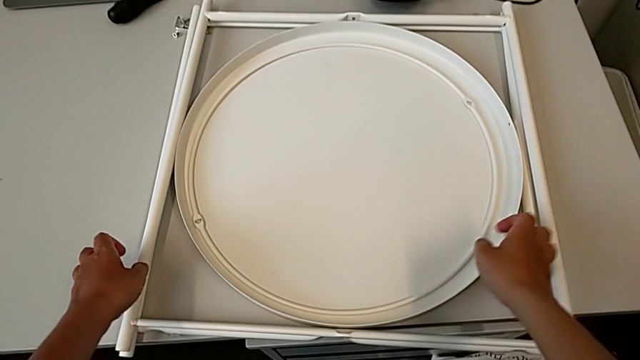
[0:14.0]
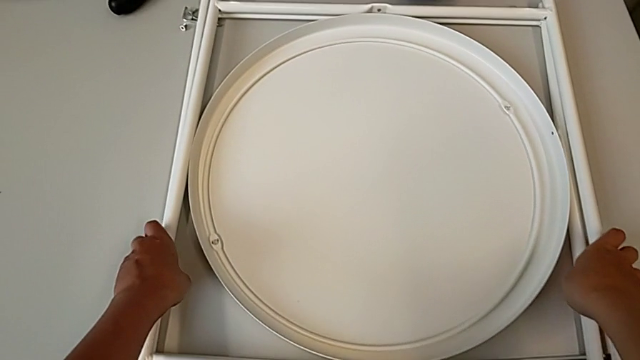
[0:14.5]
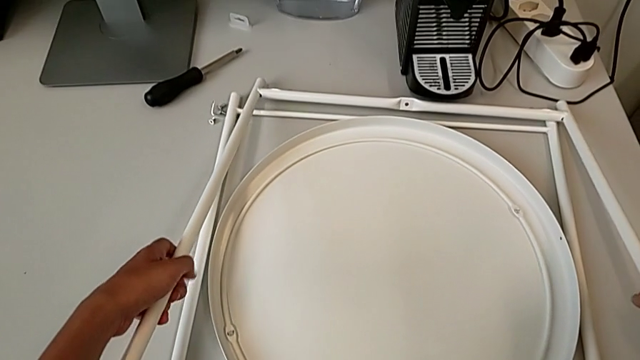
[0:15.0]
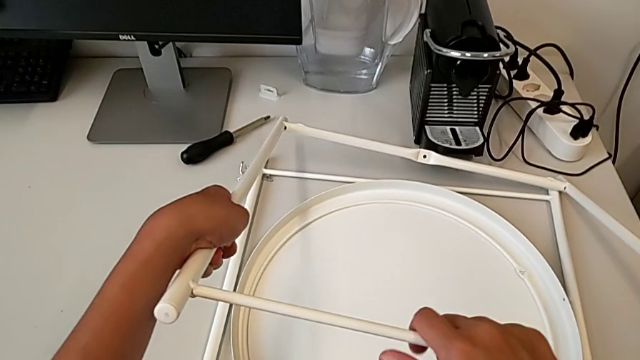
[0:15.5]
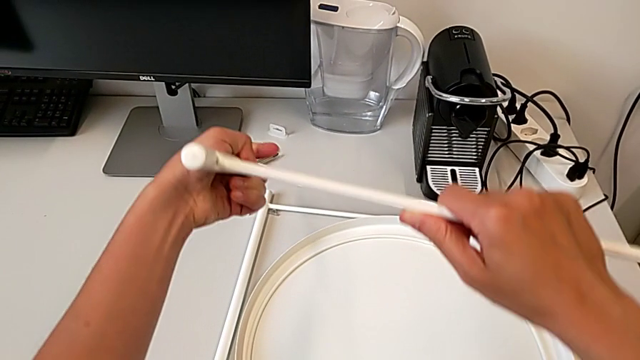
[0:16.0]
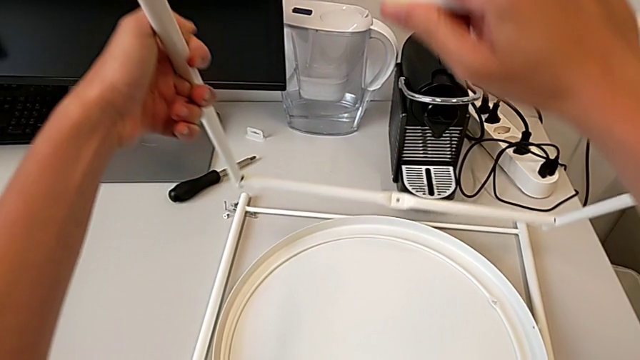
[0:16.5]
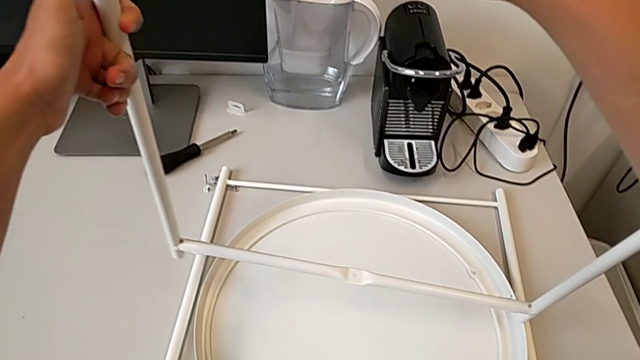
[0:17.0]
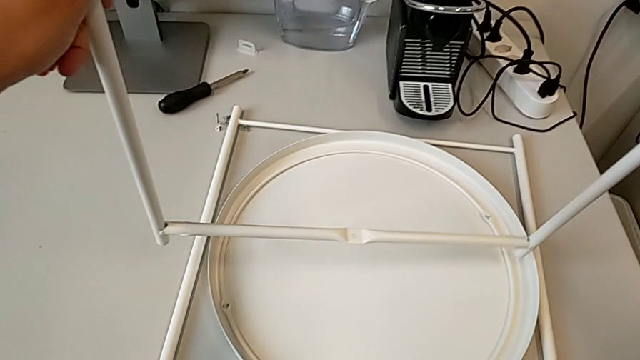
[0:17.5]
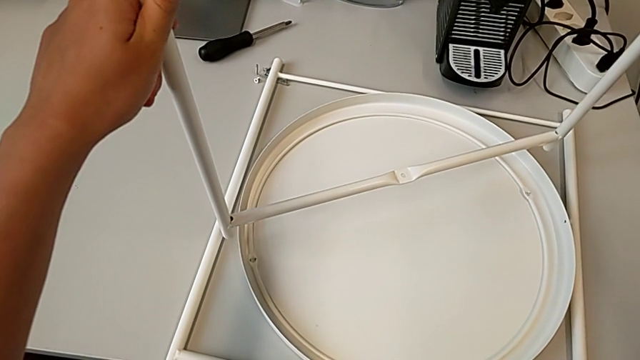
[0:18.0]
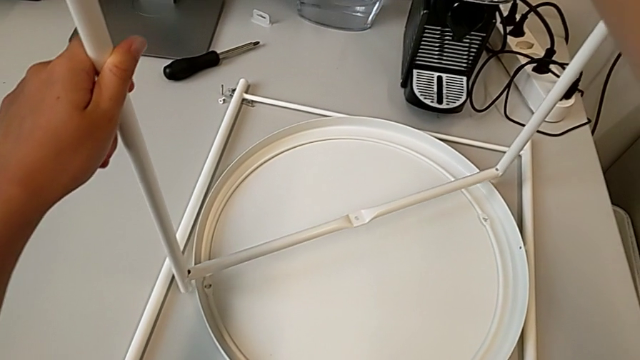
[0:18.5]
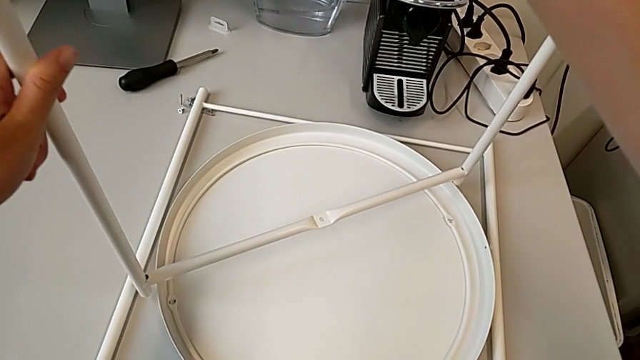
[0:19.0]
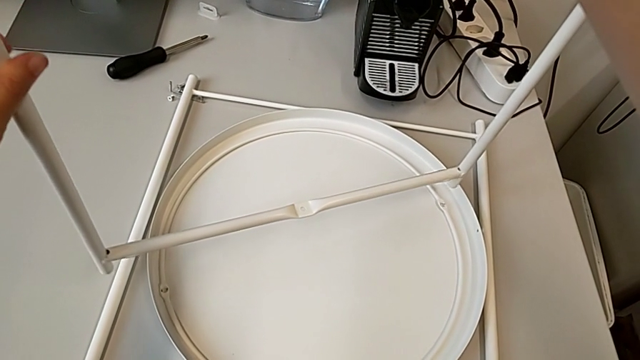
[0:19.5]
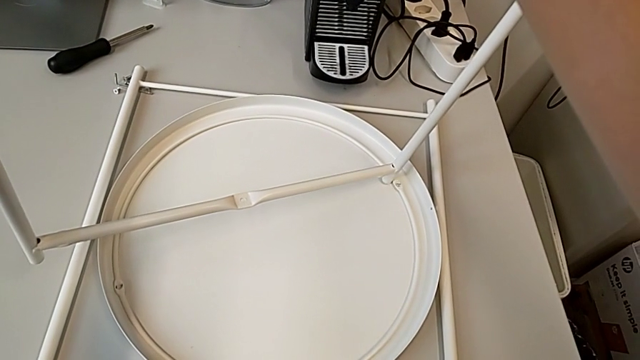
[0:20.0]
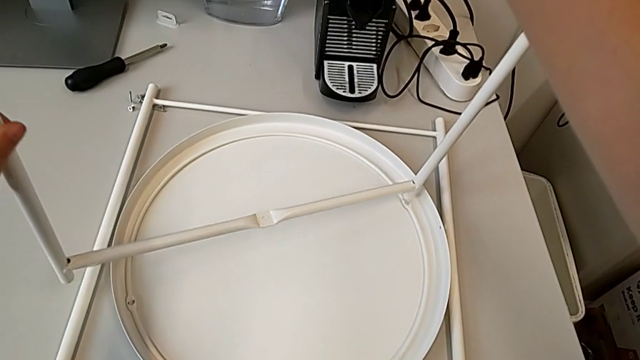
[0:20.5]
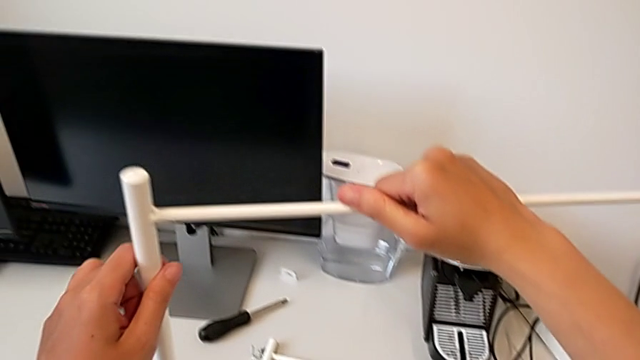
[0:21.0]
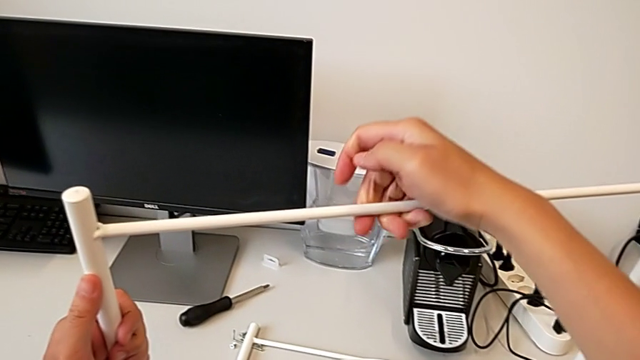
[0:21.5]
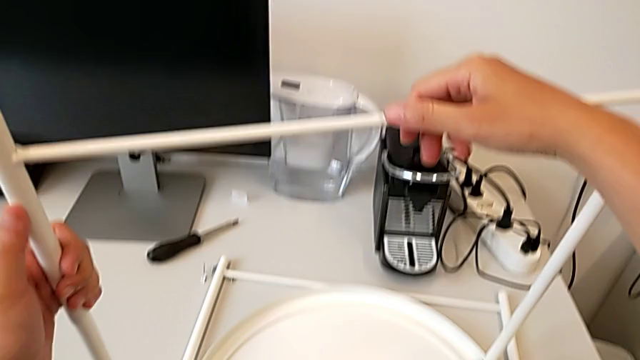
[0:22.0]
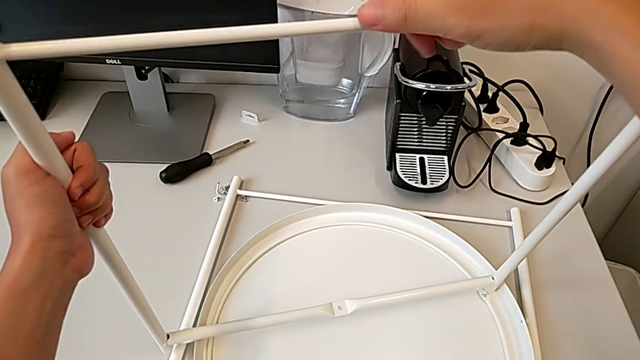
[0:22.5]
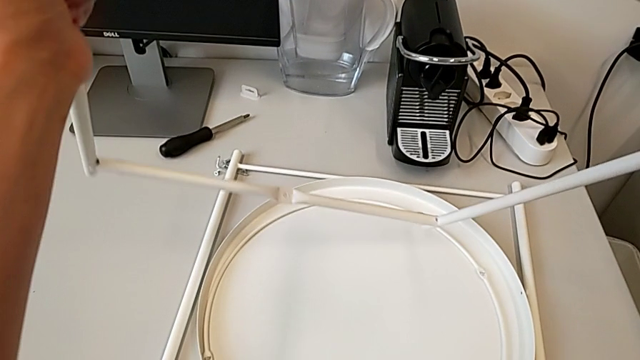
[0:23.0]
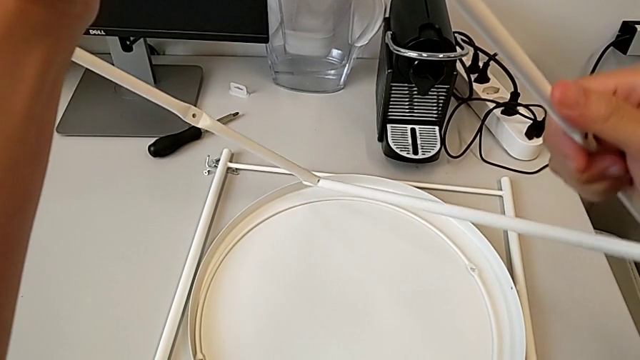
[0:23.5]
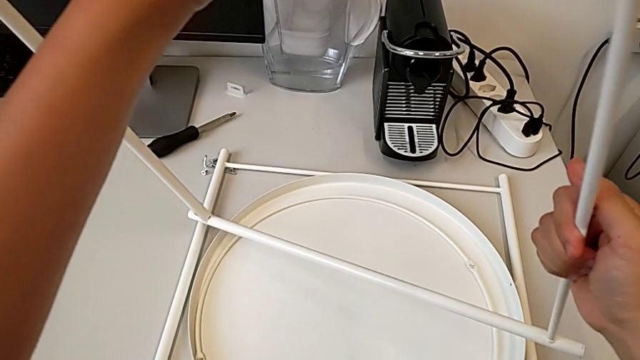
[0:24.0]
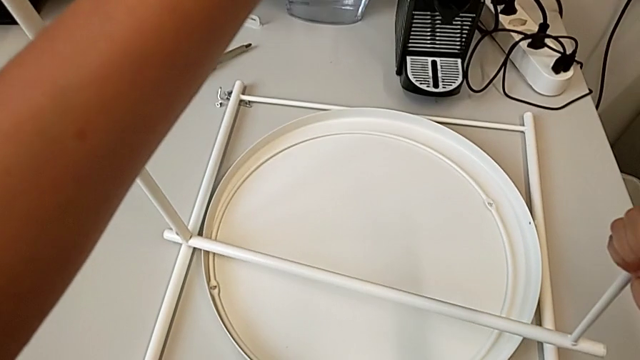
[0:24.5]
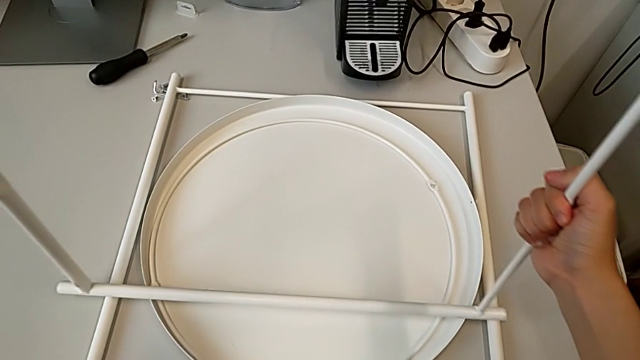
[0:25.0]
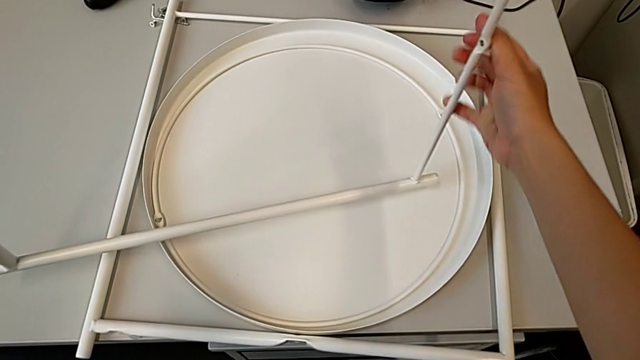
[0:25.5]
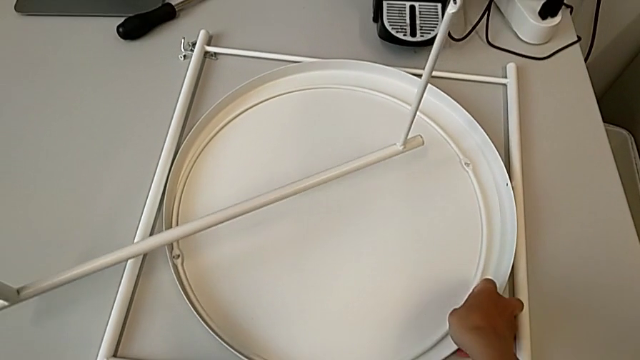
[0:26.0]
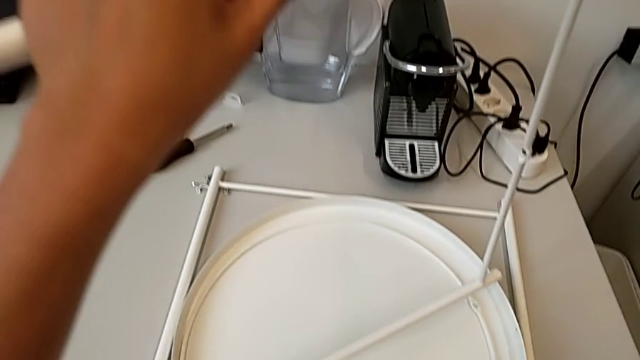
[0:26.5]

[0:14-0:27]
The camera wearer is assembling the legs regularly. They grab the leg, rotate it, align it, lift it, place it, rotate it, hold it and grab the tray.

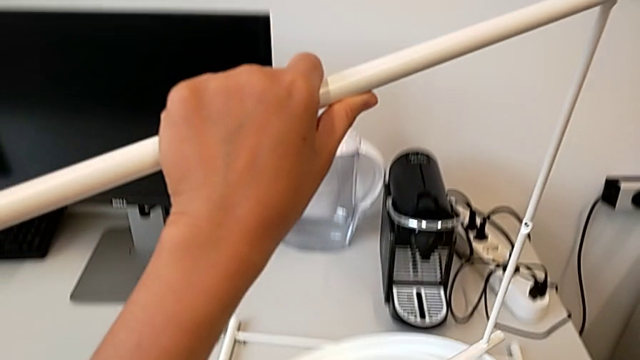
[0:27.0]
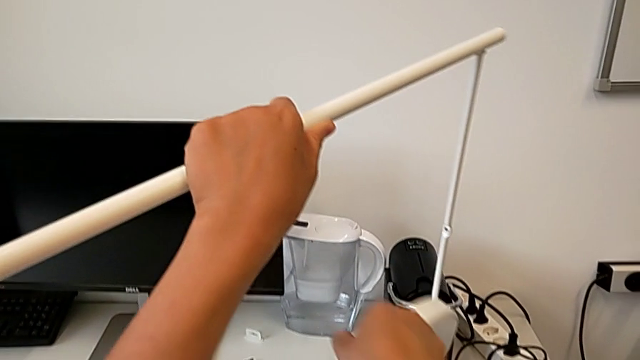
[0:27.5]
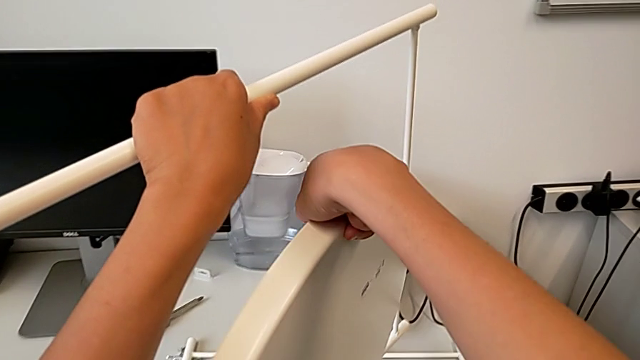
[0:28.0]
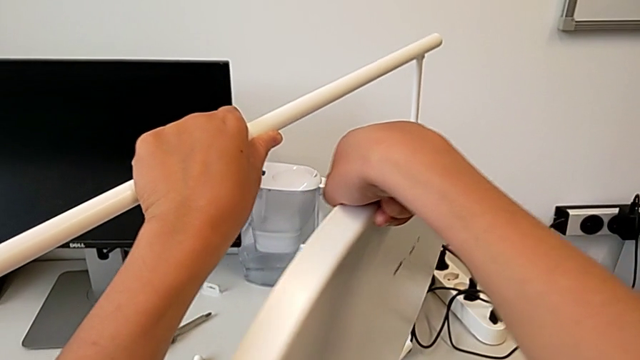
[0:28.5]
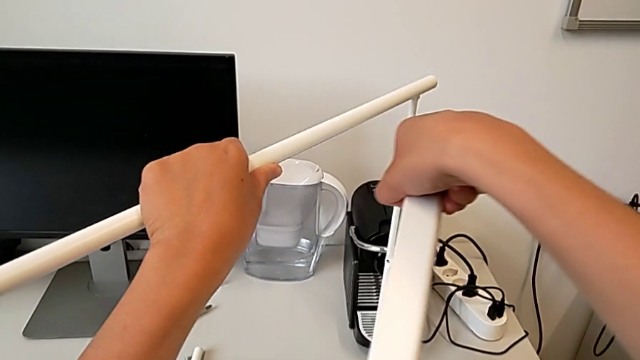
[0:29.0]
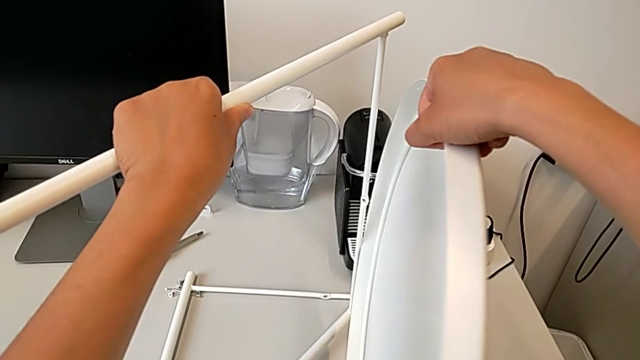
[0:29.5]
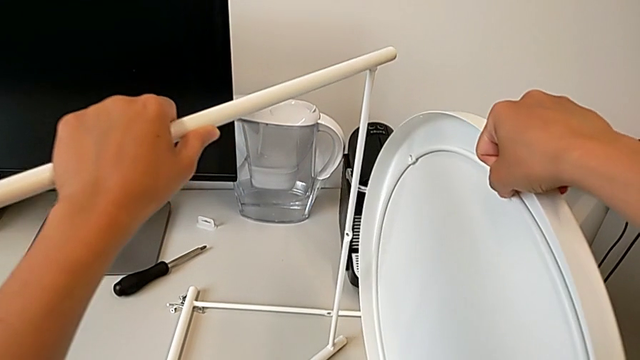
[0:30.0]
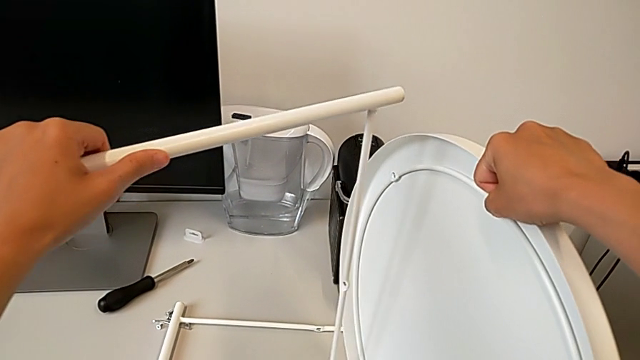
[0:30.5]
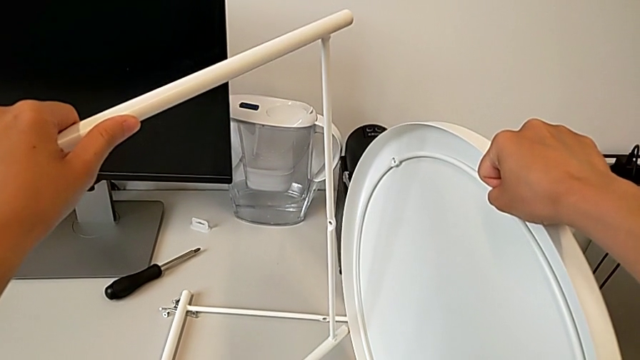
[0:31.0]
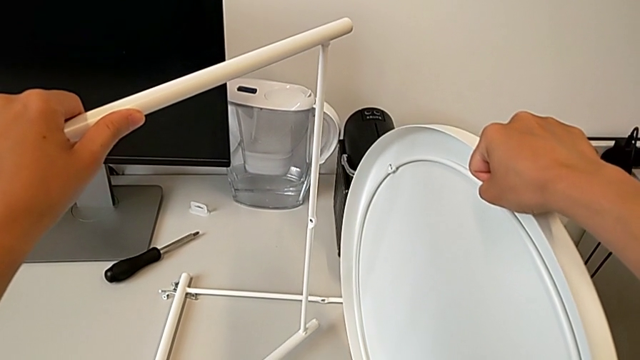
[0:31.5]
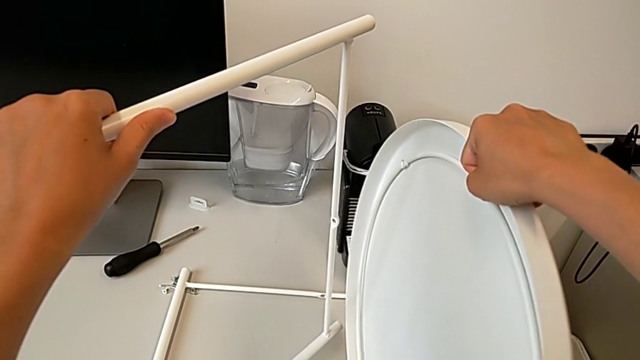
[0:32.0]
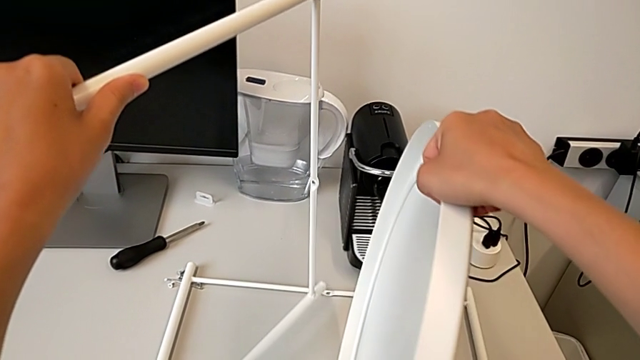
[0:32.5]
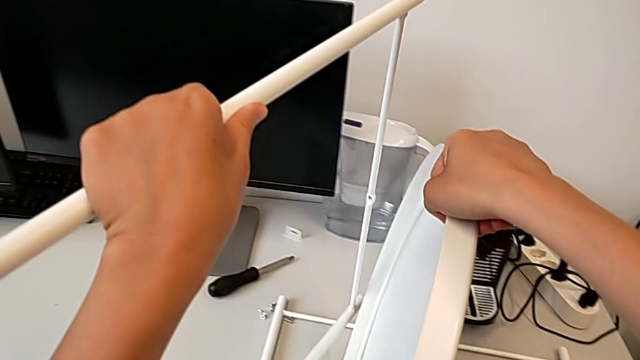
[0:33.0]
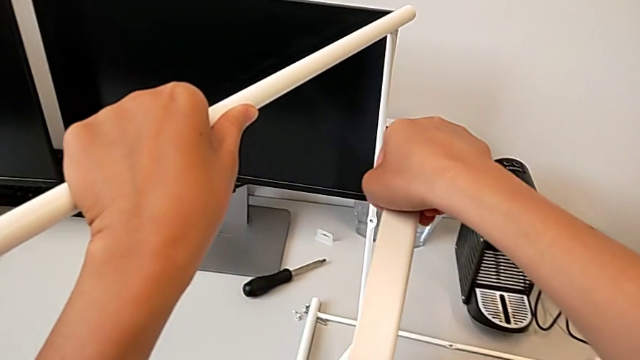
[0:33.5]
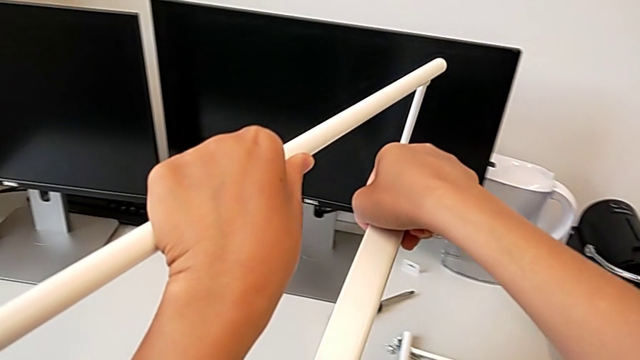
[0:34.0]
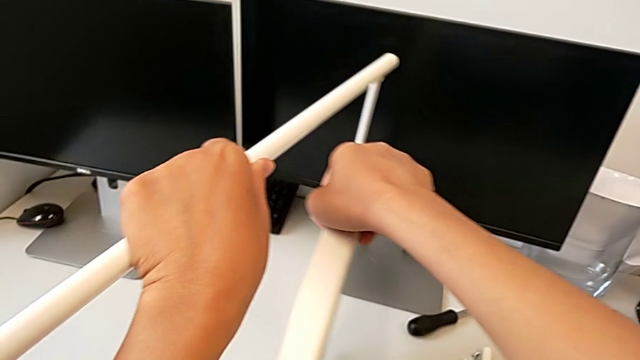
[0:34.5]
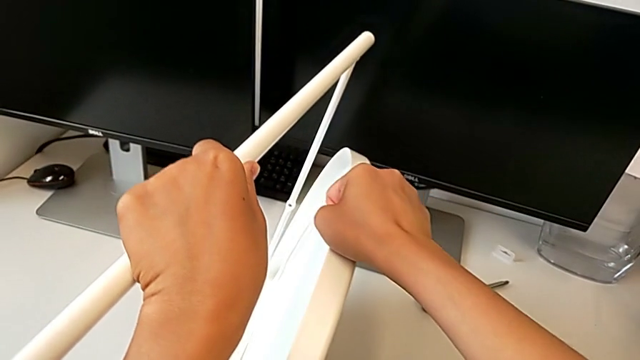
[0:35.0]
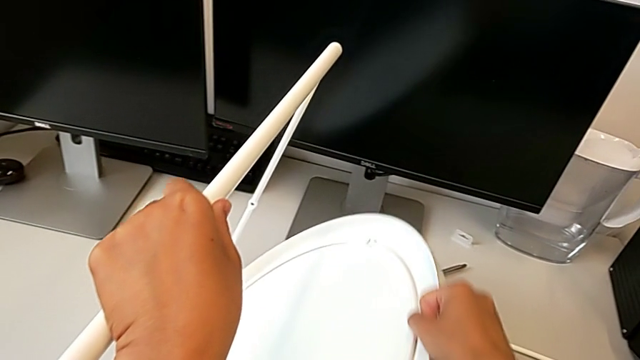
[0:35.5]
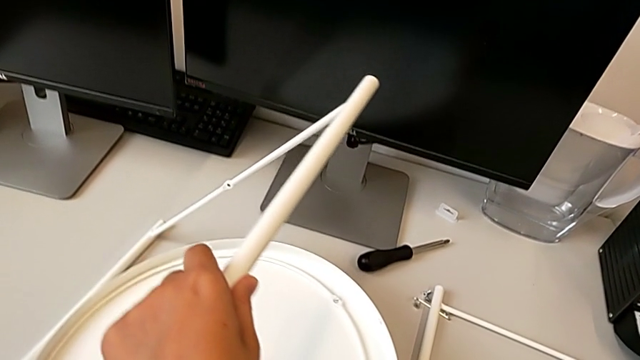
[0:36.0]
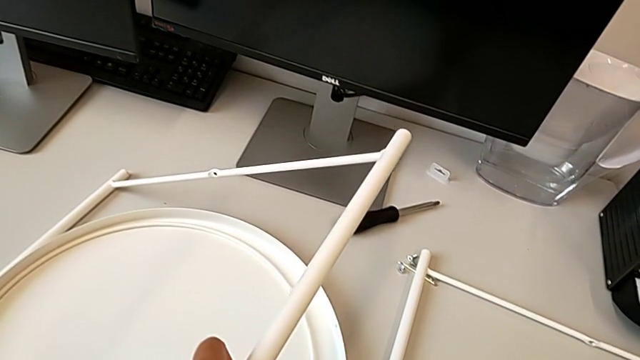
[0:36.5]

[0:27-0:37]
The camera wearer is assembling the legs regularly. They lift the tray, inspect it, lift the leg and place the tray.
